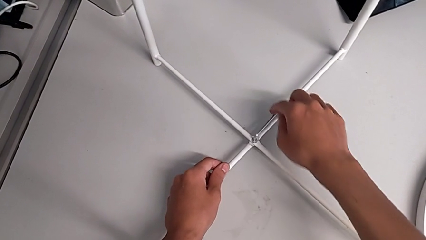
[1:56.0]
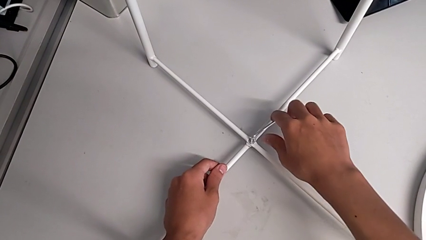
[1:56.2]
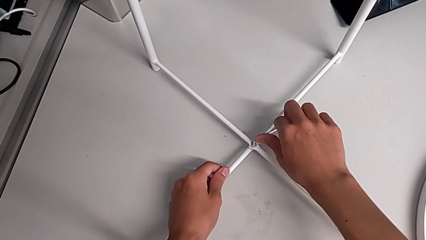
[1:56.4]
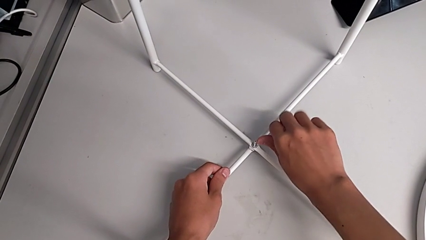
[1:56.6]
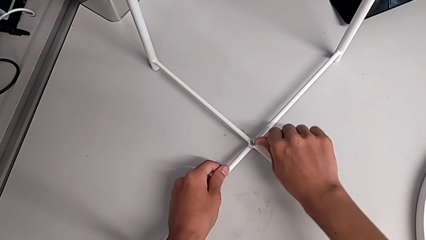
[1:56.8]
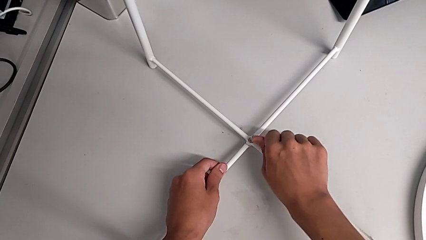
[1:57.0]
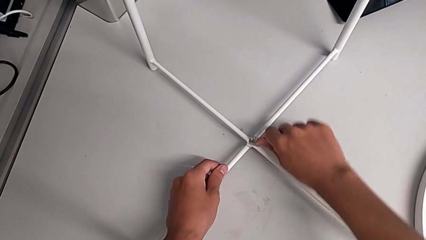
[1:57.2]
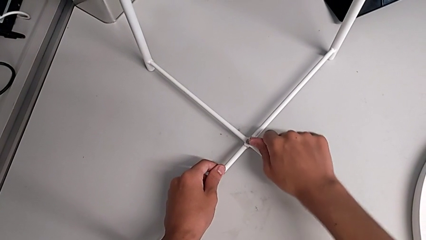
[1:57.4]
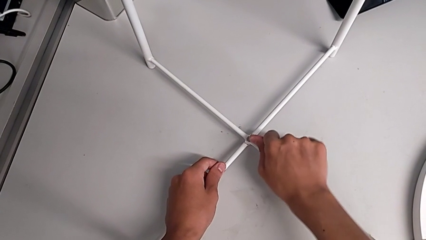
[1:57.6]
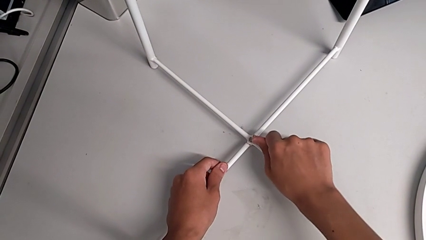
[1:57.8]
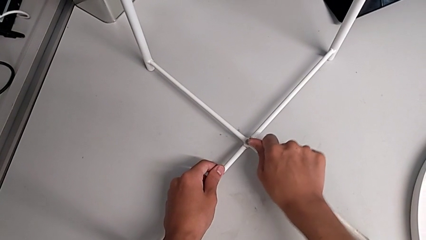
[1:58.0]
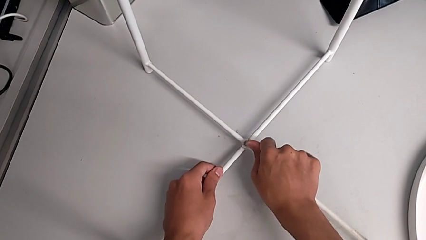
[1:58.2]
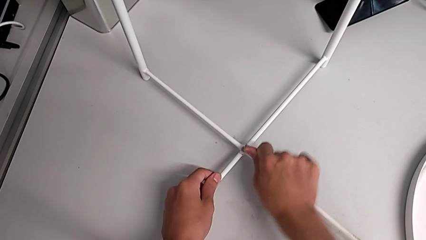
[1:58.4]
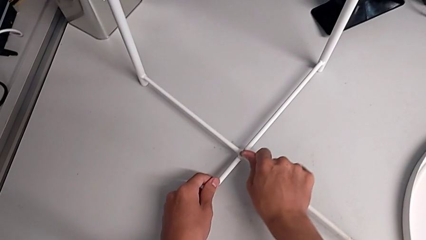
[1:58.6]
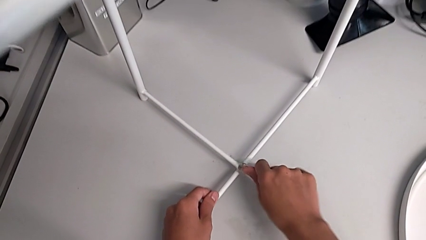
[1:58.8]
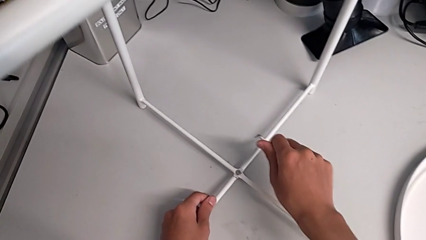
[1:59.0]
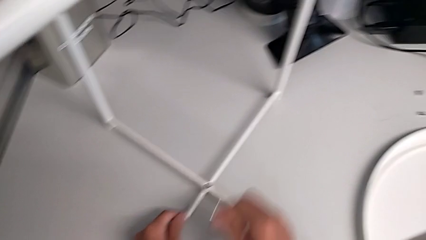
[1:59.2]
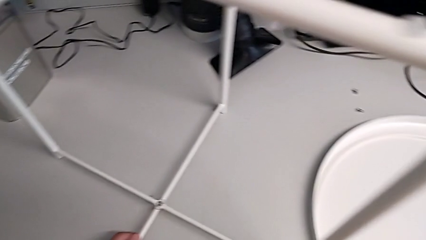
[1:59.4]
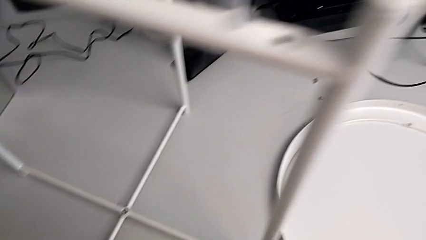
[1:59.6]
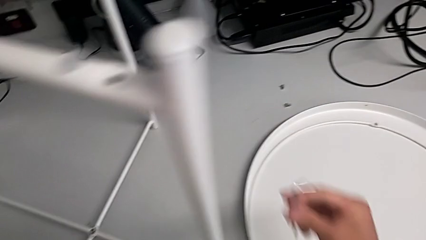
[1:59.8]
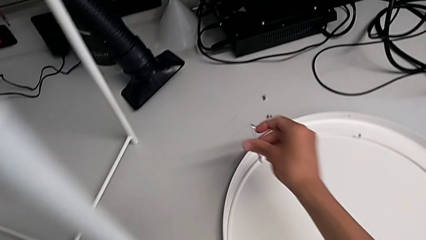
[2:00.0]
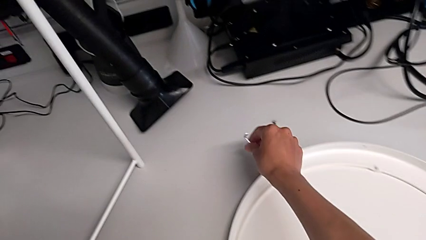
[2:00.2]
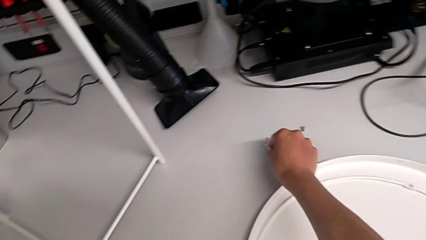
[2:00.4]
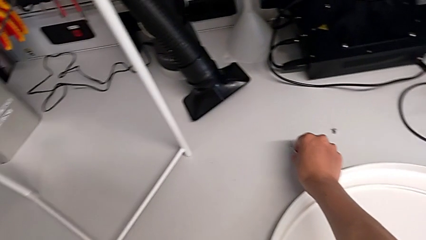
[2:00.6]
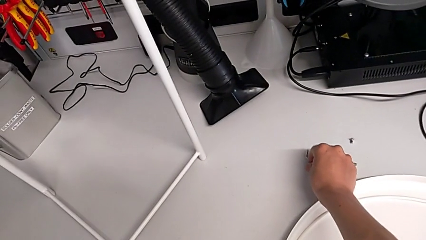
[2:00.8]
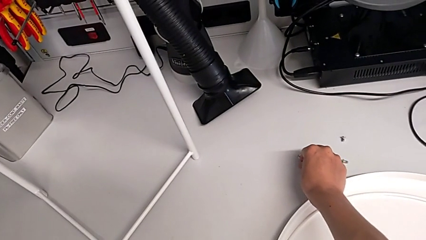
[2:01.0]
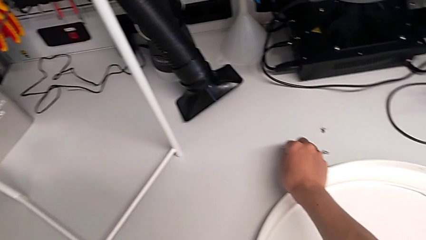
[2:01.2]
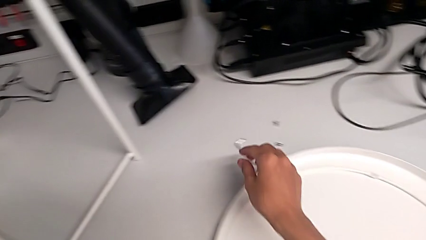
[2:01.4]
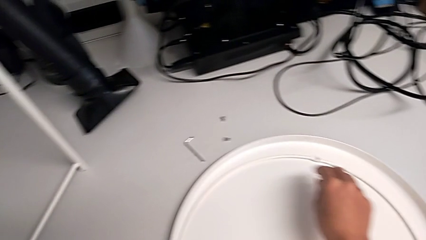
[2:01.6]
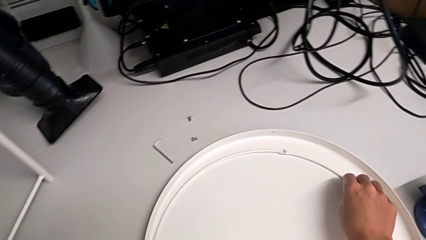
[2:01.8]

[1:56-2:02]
The camera wearer is assembling the bottom screw into the legs. They screw the hex socket head, withdraw the Allen wrench and place it.

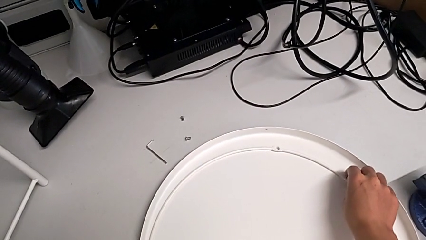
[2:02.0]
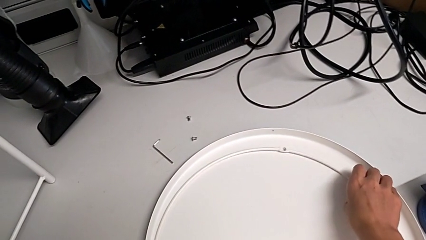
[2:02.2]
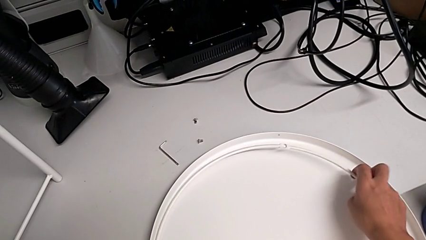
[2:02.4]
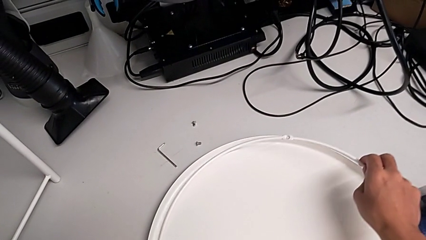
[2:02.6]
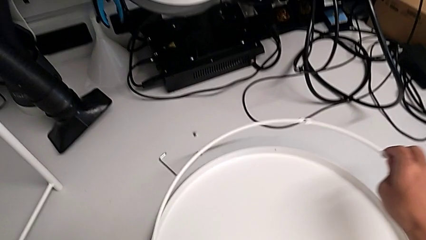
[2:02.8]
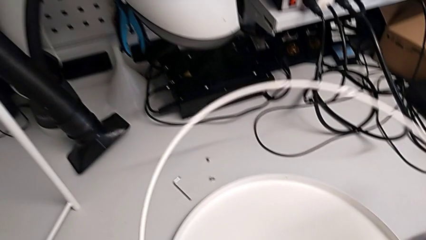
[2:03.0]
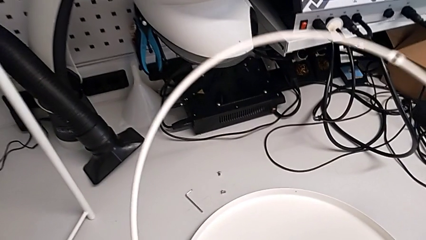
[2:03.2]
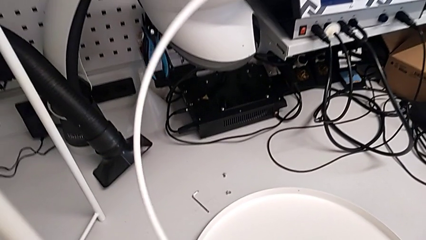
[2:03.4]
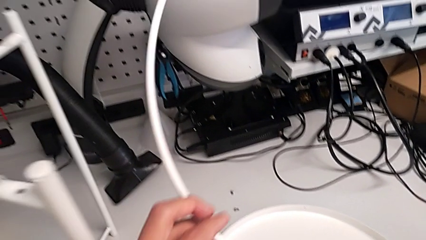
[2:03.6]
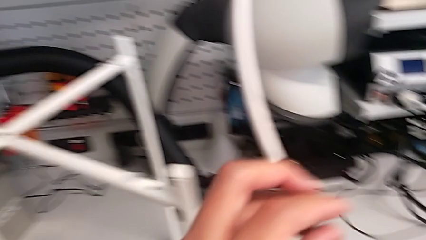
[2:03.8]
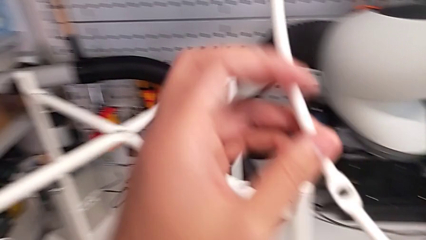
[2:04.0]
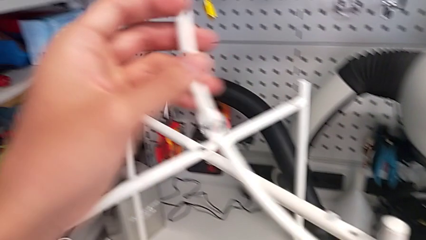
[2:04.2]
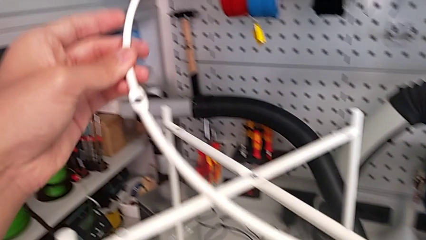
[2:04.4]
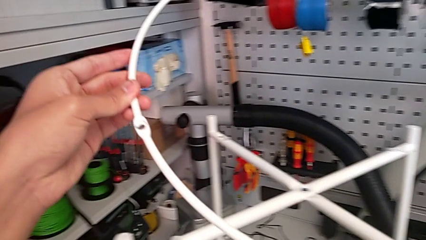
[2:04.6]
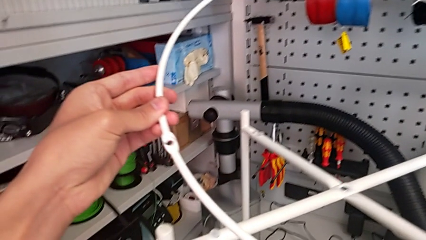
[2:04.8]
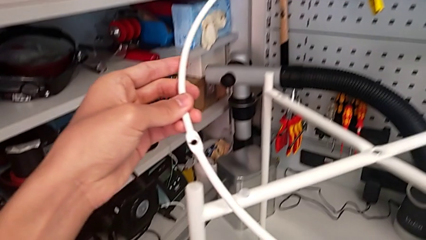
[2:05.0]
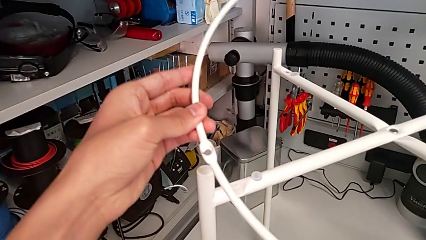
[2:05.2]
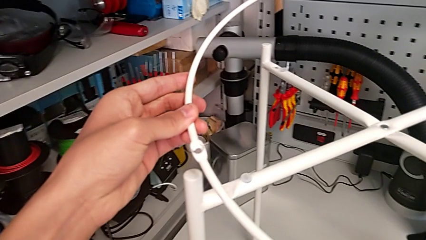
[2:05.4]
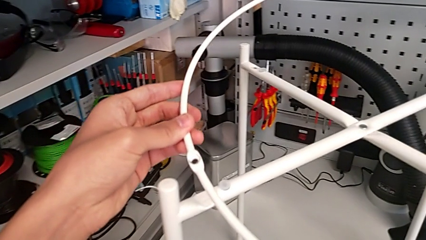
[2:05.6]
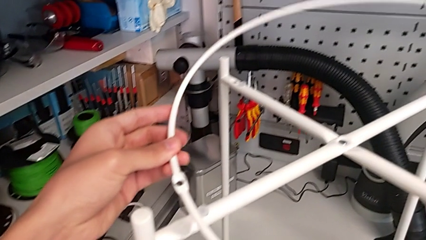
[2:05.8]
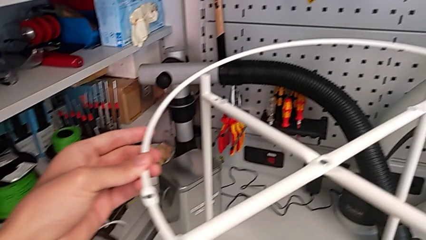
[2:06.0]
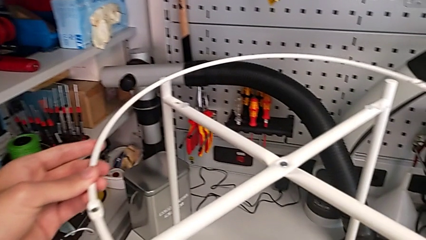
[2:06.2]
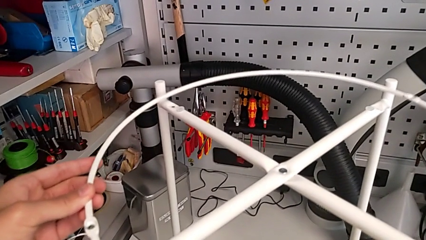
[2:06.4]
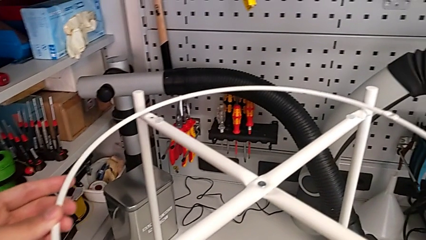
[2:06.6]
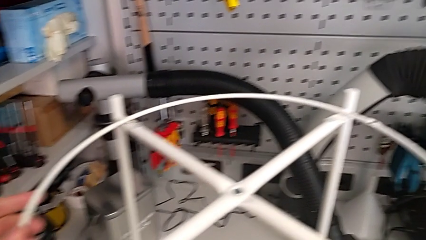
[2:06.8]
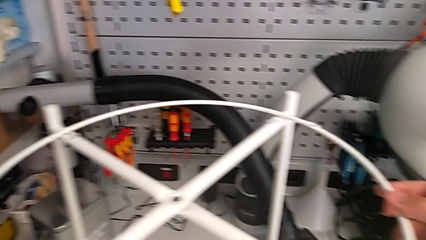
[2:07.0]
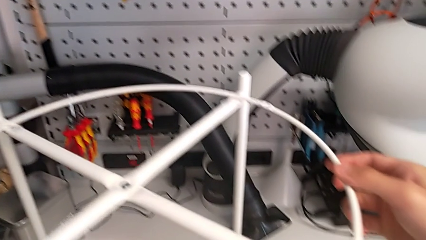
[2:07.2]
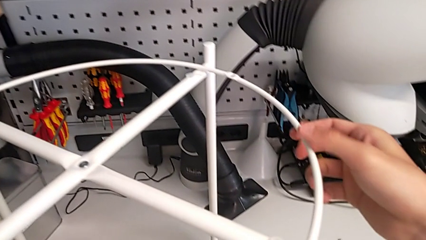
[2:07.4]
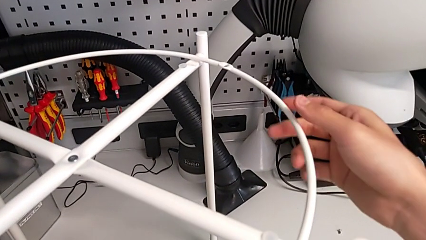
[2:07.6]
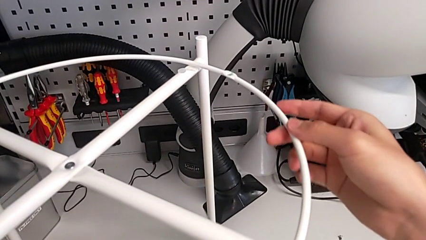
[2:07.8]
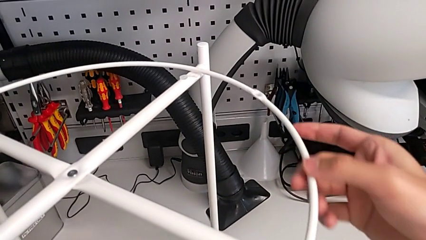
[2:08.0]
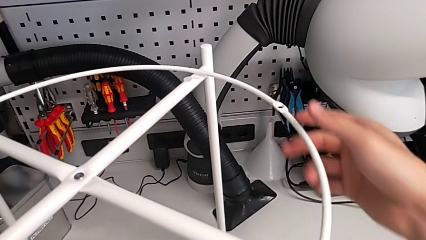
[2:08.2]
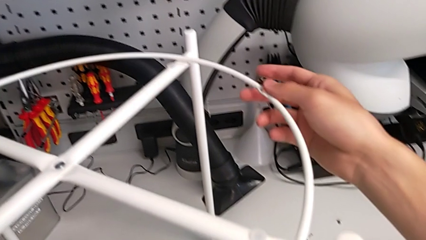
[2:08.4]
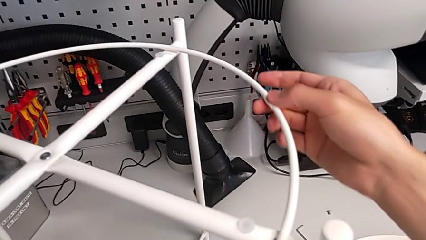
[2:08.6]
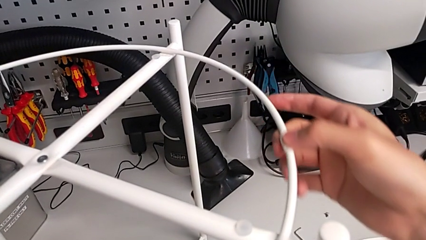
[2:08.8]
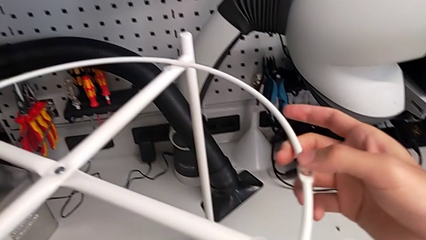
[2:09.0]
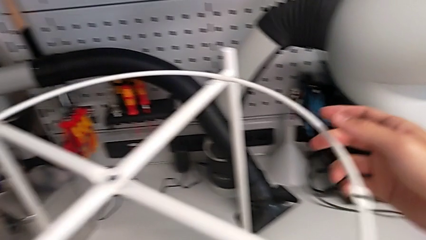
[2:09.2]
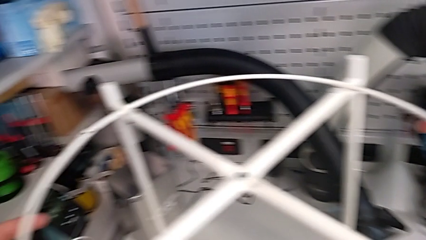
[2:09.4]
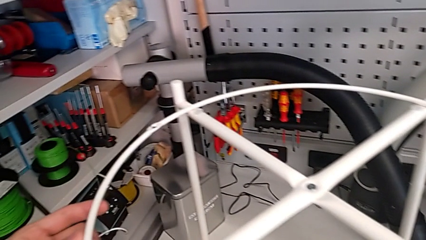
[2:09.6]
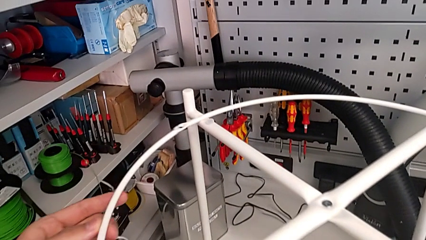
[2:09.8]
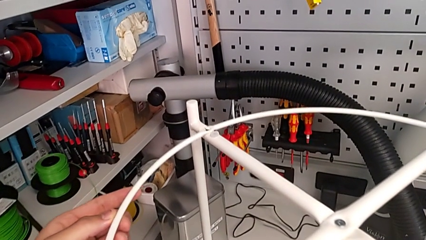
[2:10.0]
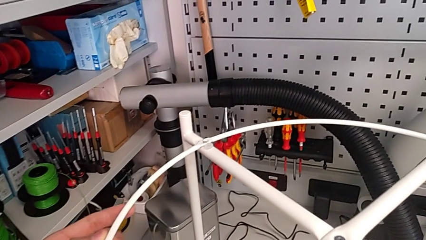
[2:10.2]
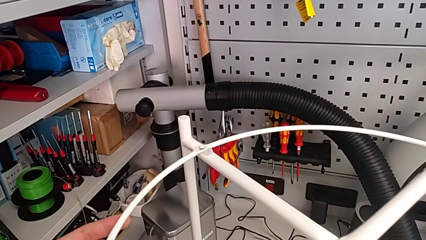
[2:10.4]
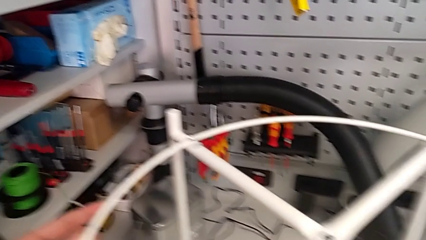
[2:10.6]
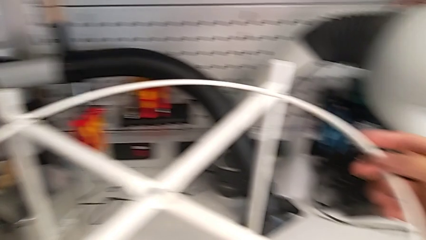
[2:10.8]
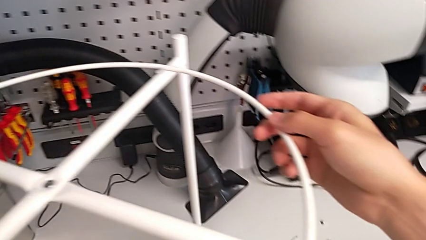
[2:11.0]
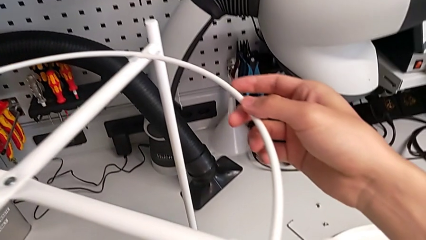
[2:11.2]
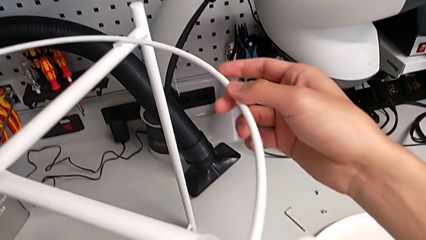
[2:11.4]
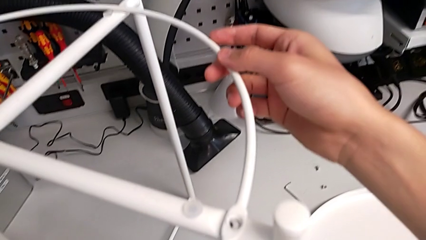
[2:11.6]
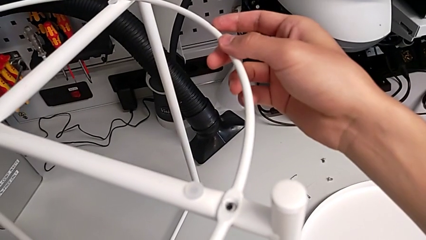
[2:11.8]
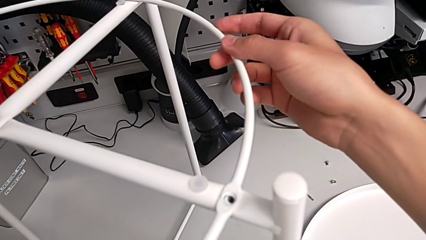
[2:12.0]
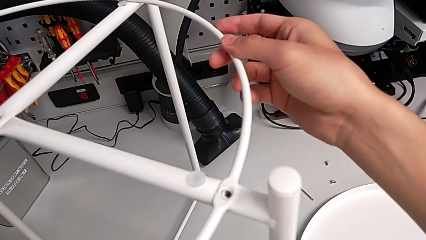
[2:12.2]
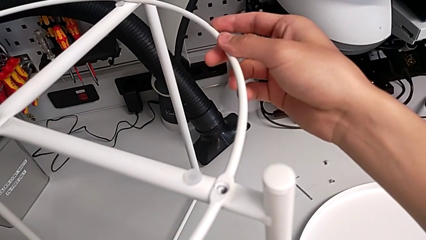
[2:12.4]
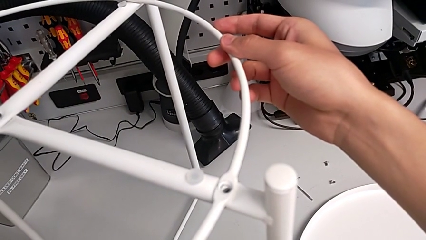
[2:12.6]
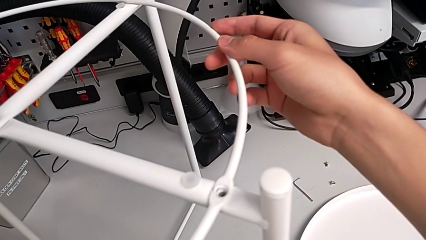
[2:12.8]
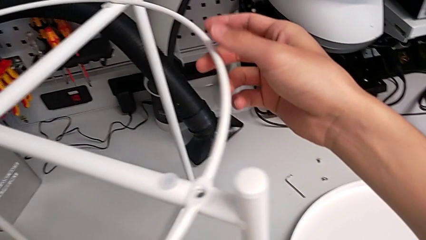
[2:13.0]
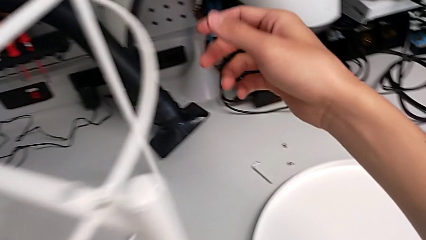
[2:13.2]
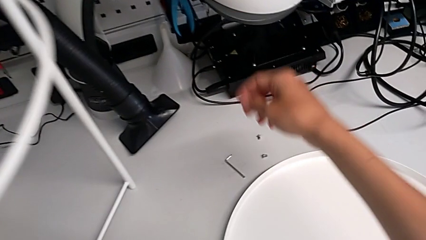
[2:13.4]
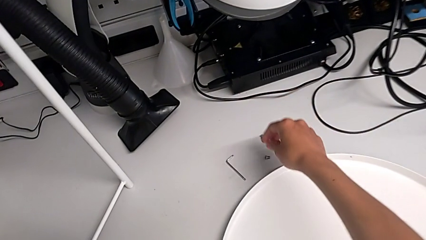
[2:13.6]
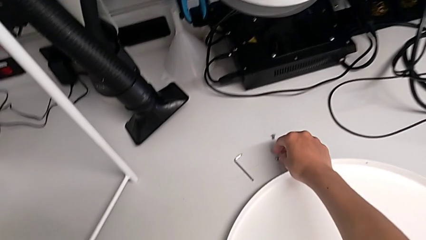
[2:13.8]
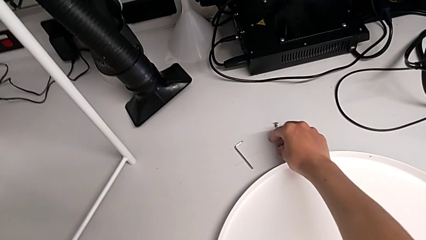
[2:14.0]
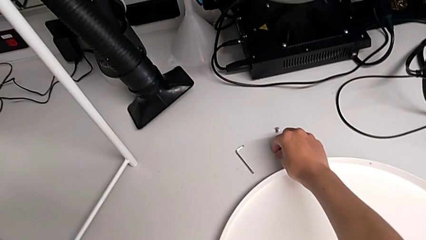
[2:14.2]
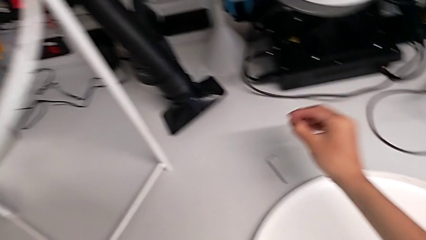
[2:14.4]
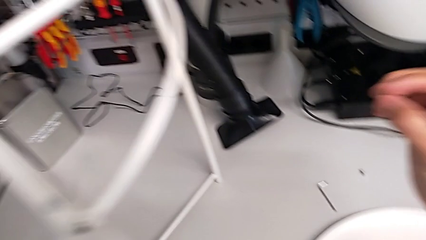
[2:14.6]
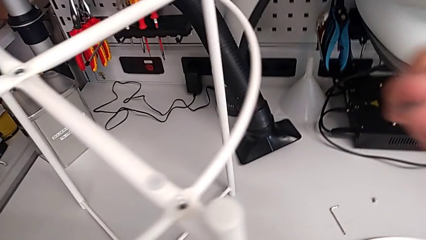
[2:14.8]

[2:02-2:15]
The camera wearer is assembling the circle onto the base. They lift the circle, align it, rotate it, align it and grab the hex socket head.
